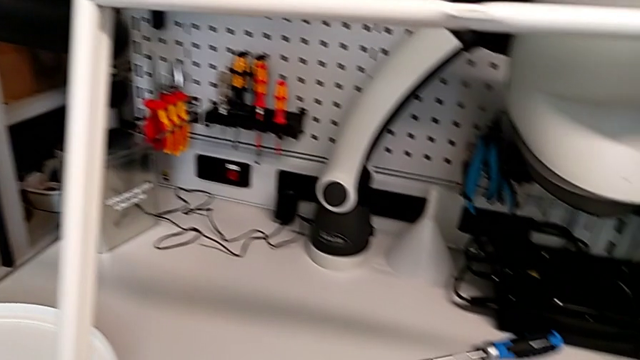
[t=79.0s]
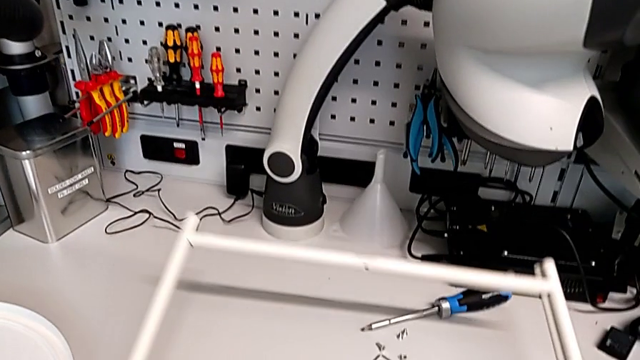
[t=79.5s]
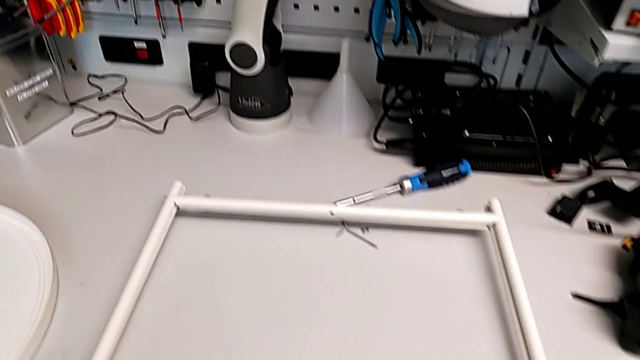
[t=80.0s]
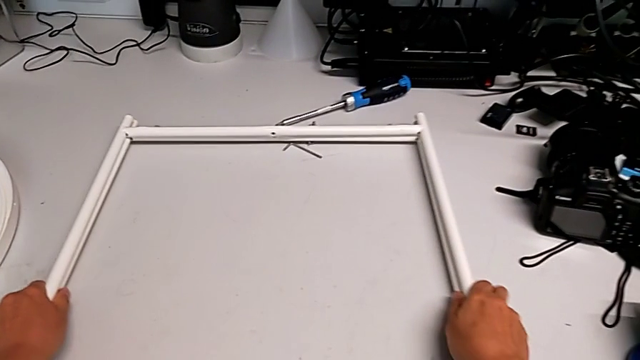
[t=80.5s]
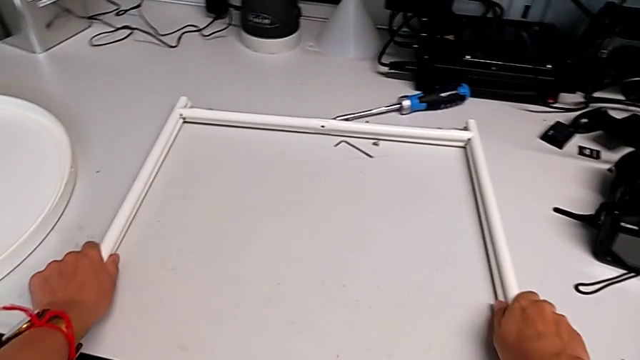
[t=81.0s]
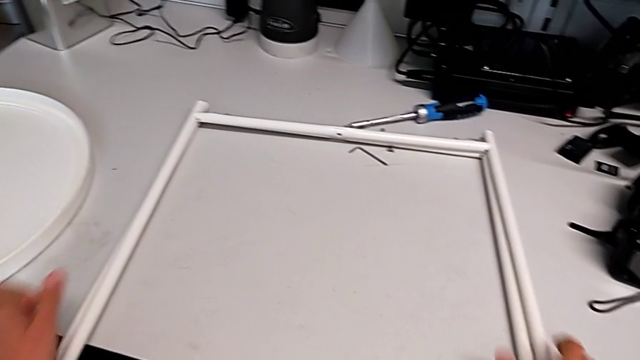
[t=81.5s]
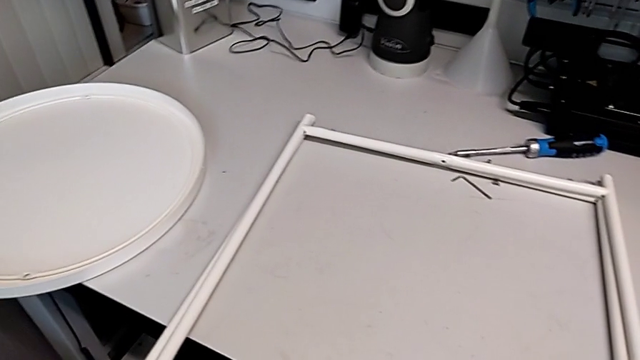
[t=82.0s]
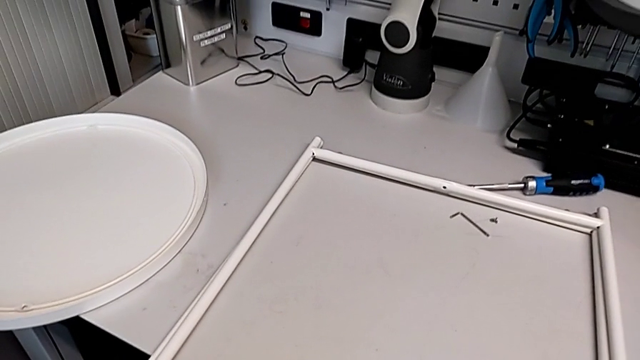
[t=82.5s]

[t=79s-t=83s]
The camera wearer is disassembling the frame. They place the leg.
